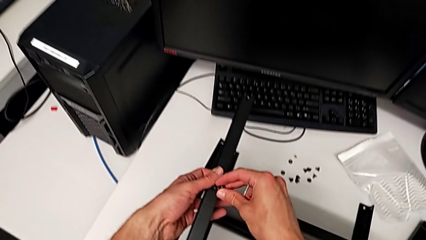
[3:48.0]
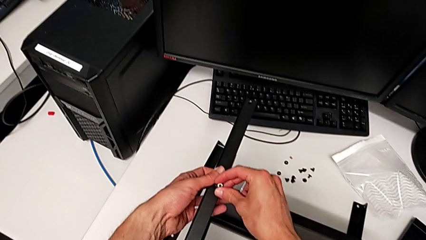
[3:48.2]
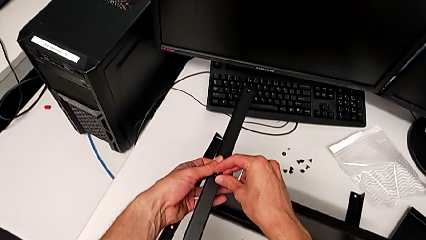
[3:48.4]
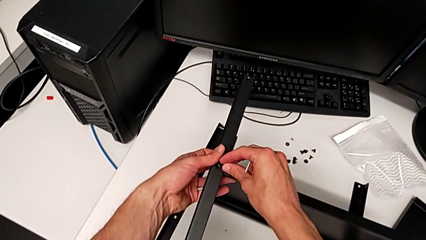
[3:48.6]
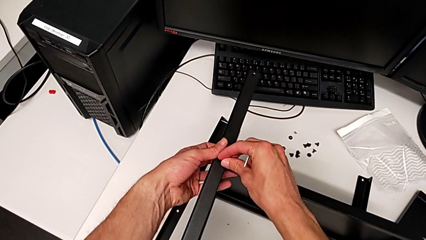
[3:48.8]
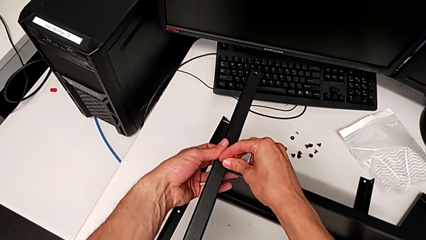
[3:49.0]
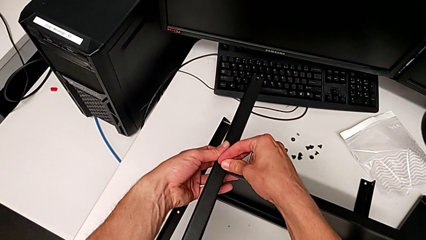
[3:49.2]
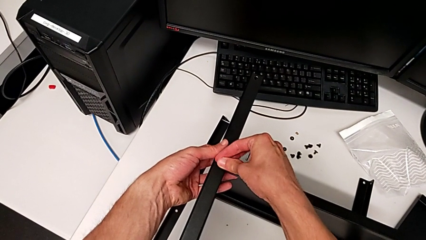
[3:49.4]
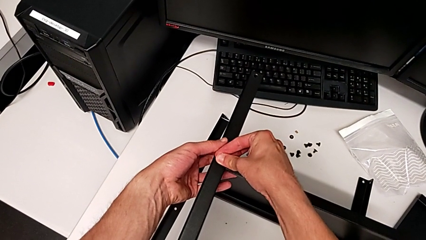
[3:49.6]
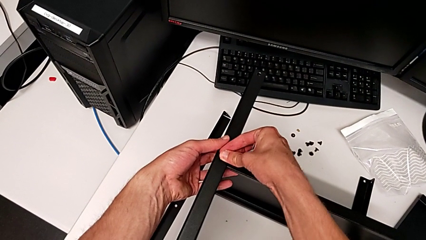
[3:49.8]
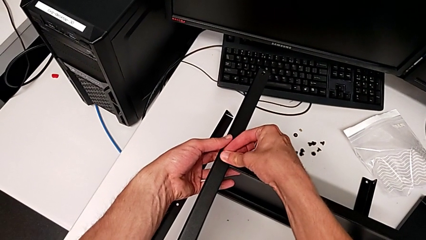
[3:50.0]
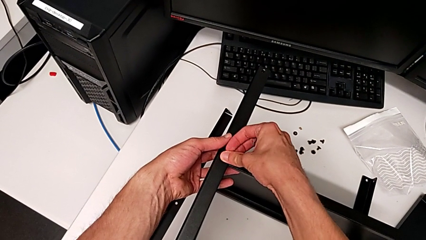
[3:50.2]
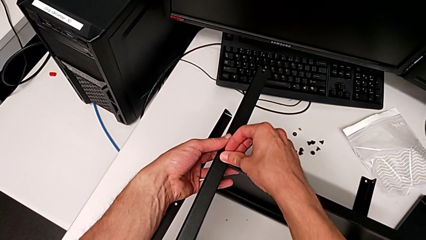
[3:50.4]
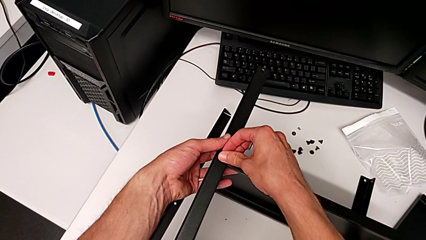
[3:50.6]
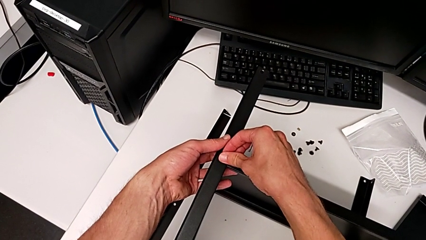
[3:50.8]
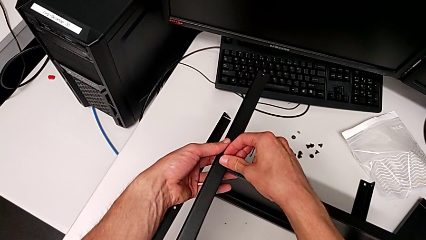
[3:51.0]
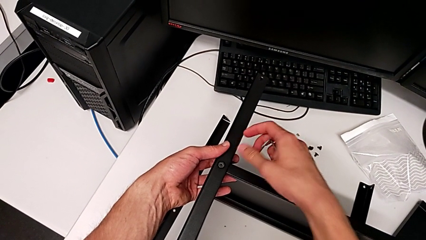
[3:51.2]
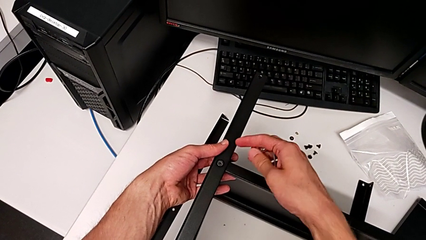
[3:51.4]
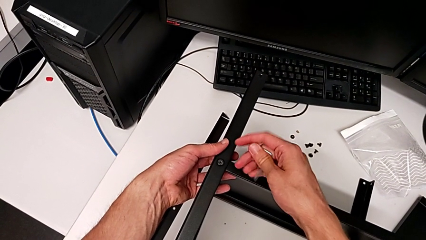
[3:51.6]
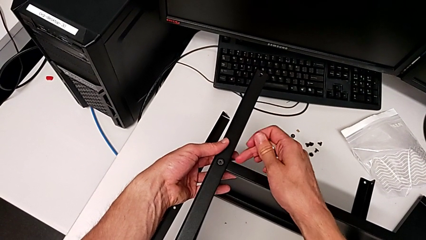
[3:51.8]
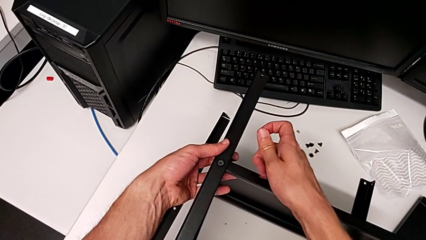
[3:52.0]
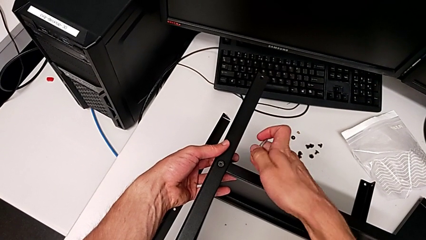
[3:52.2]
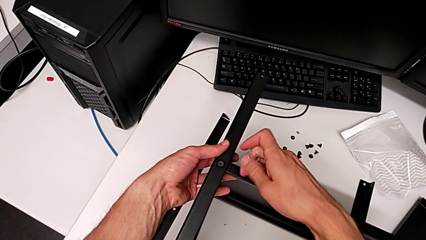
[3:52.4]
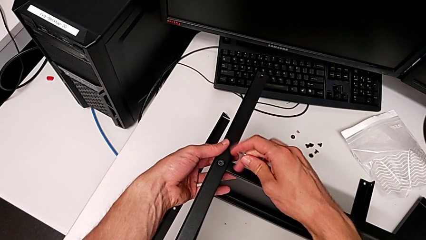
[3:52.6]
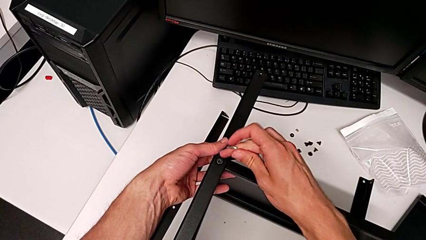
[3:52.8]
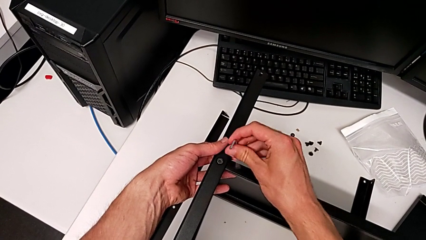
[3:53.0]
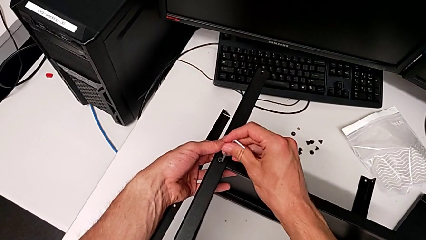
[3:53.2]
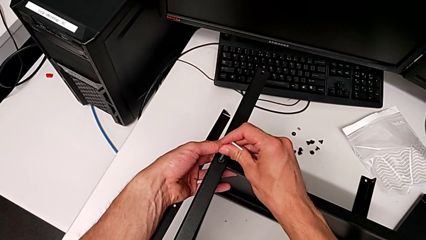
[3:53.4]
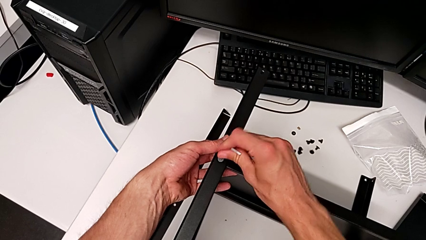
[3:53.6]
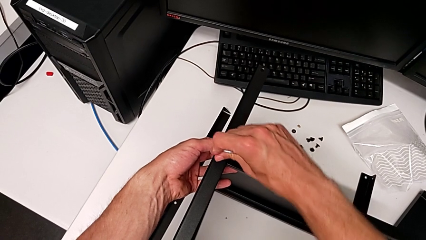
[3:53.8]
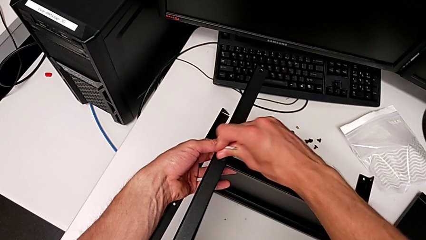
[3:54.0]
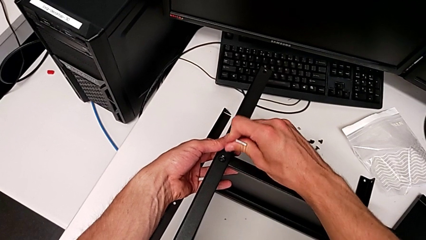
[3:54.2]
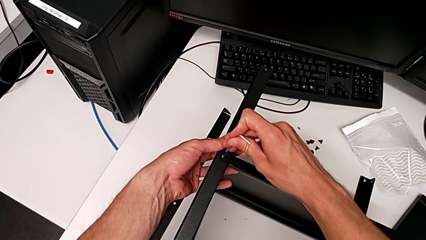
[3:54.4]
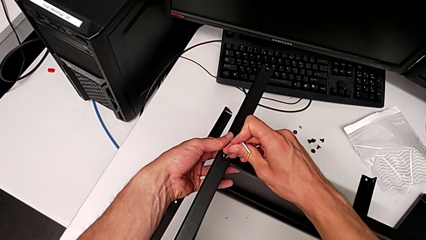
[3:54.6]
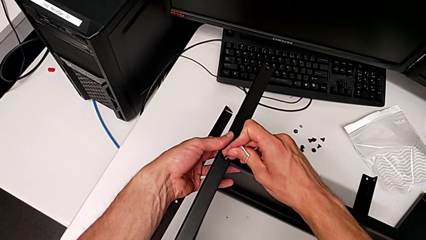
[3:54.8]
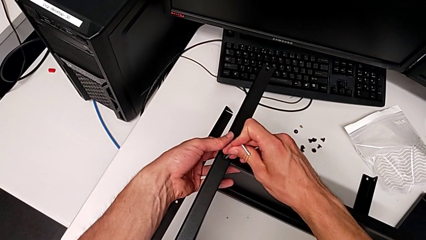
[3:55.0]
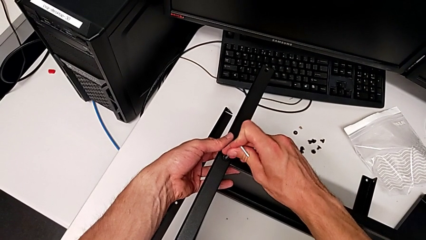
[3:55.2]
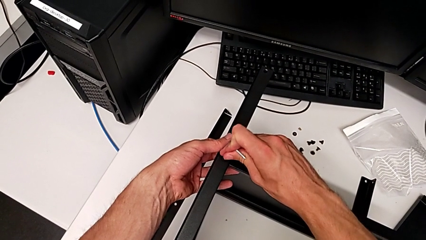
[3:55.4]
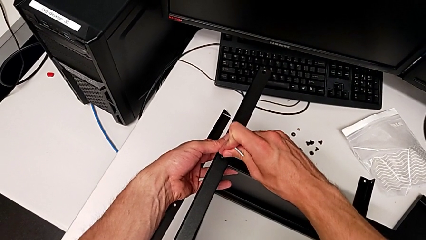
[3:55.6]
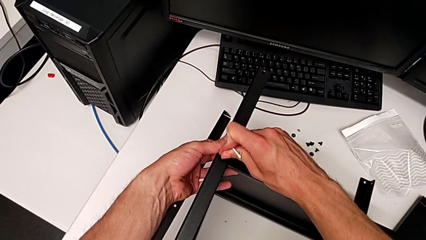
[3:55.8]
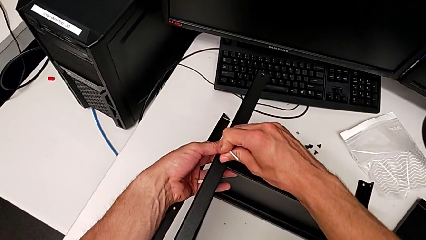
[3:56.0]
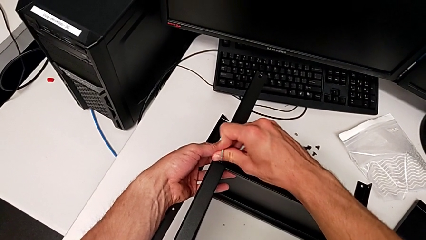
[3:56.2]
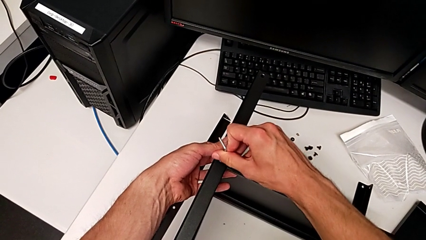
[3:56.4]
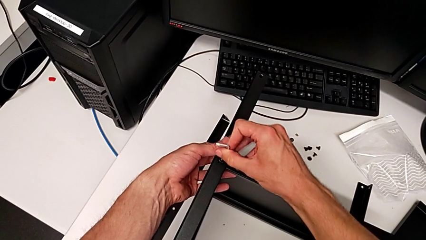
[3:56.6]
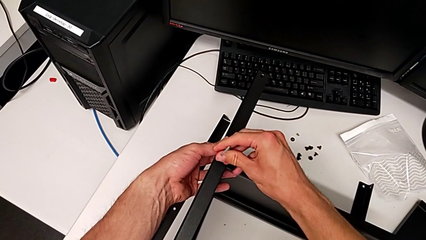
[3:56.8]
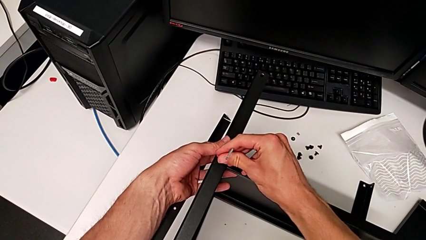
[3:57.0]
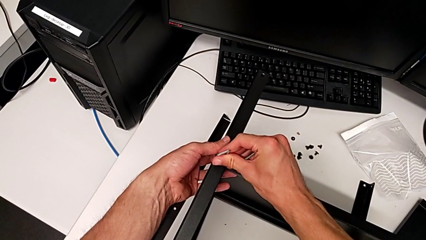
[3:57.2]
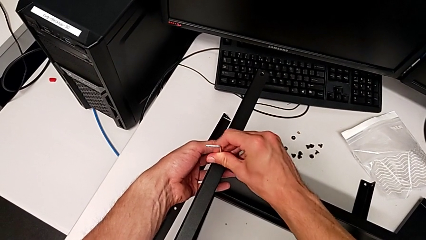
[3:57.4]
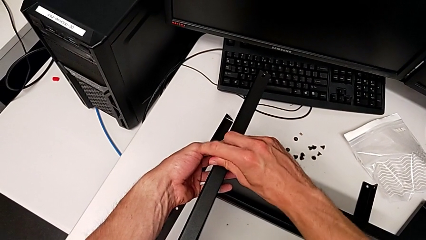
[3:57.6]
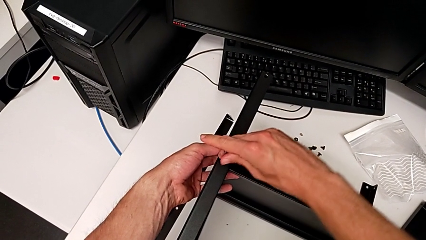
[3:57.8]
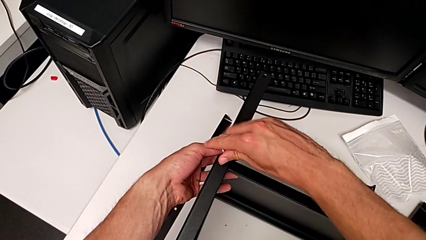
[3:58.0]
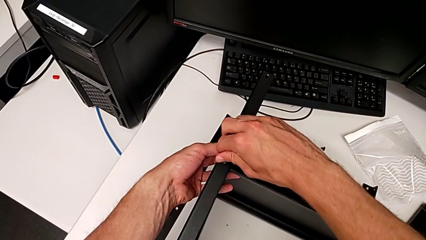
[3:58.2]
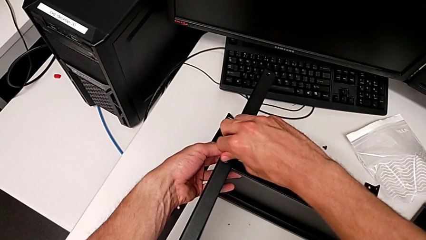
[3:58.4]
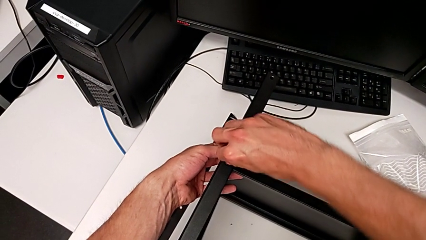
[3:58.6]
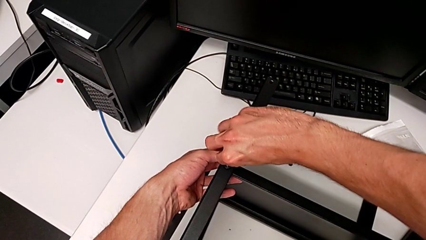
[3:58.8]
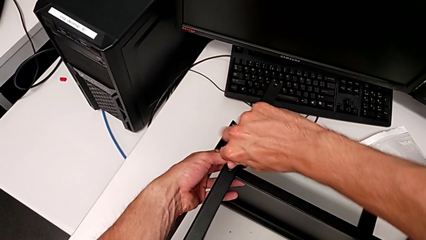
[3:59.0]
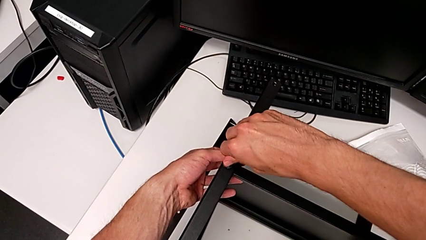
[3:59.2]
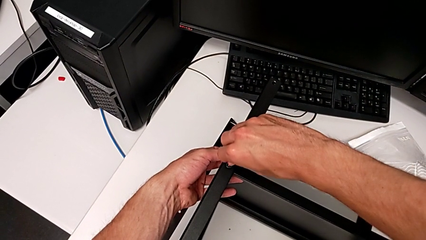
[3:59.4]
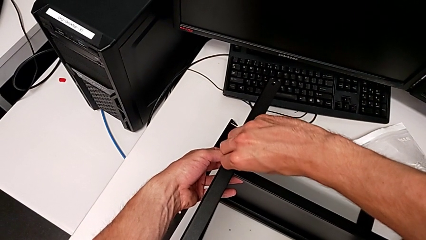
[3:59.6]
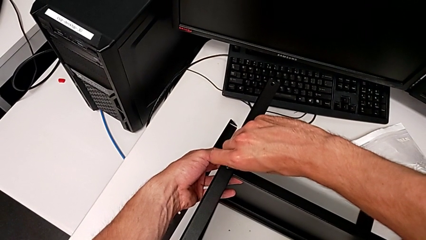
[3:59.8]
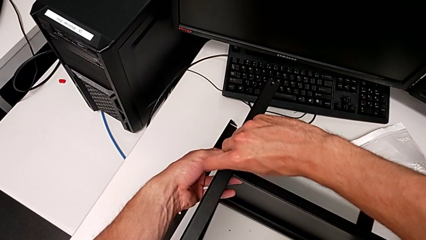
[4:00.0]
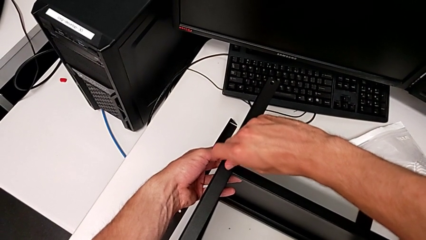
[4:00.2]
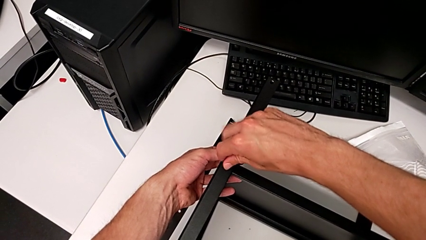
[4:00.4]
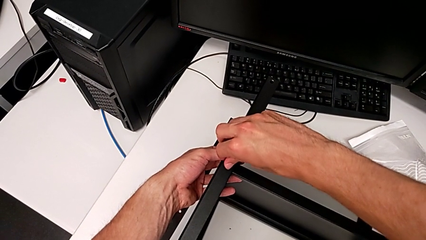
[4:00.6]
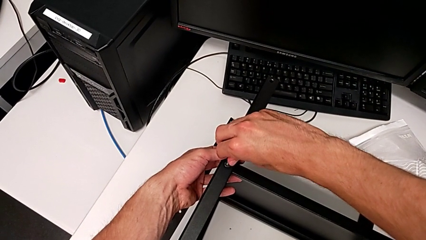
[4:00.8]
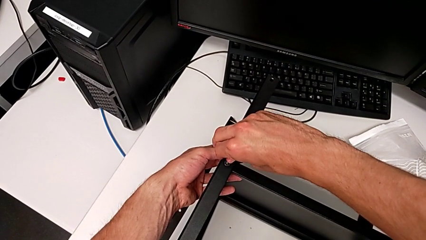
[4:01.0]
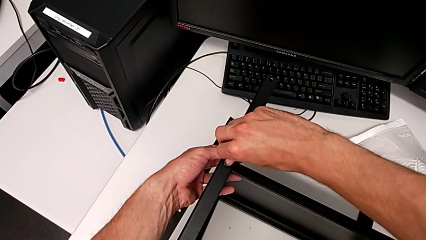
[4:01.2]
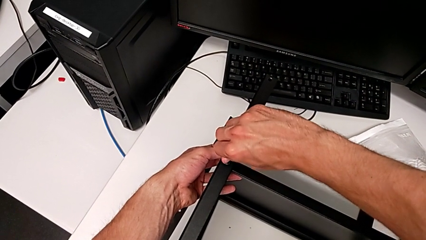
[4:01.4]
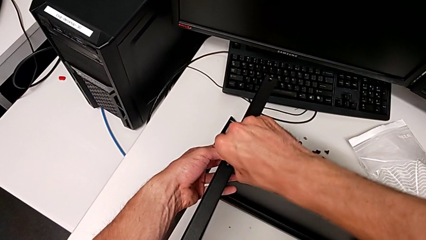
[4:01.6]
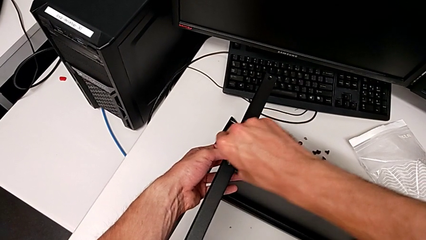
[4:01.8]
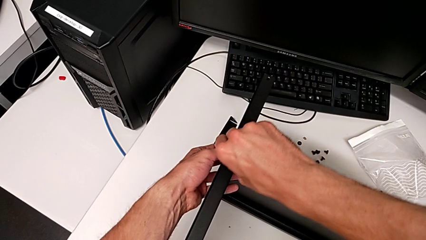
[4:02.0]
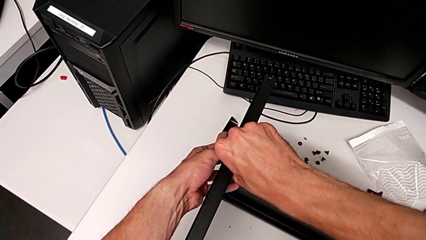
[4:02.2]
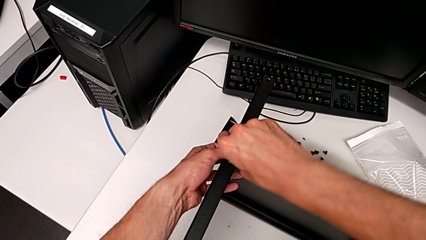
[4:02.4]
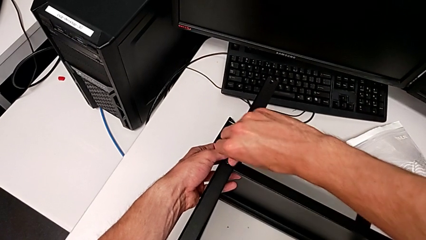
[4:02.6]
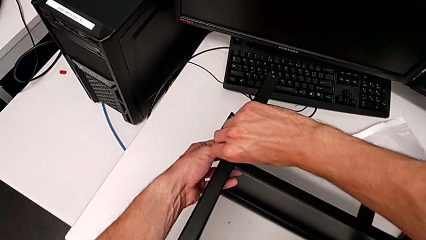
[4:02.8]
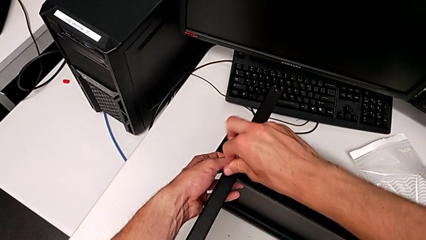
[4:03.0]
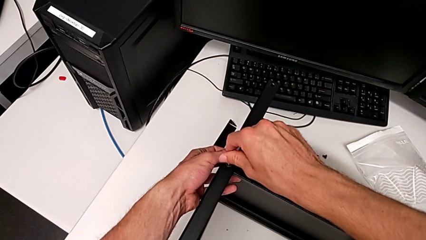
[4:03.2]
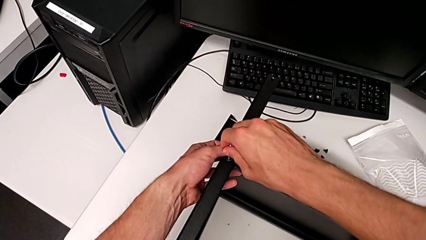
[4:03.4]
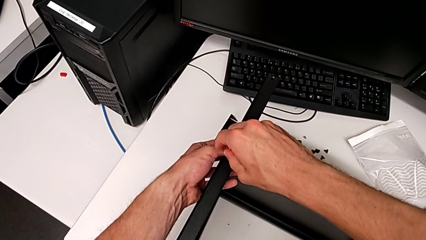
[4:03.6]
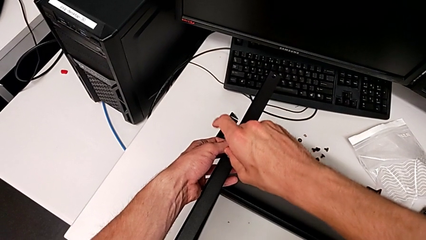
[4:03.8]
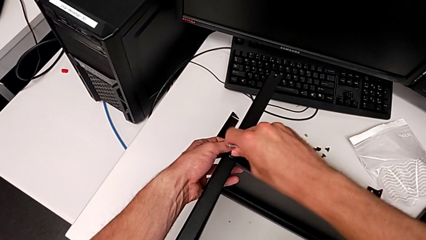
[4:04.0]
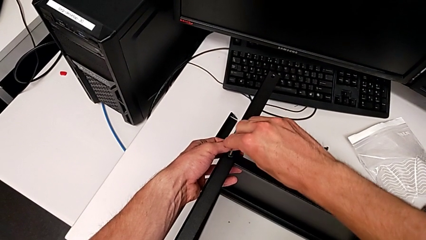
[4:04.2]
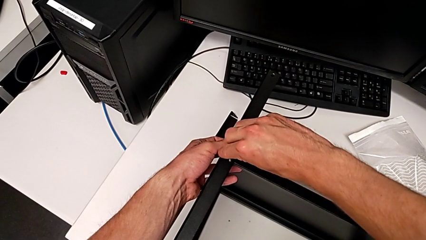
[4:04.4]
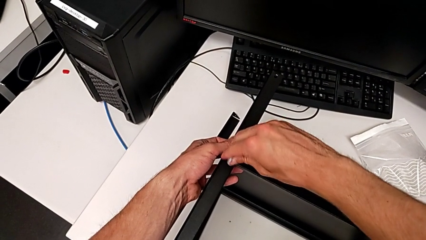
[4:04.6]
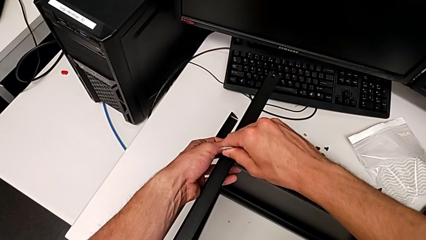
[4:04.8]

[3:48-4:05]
The camera wearer is assembling the third leg. They insert the hex socket head, insert the Allen wrench and begin to screw the hex socket head.
